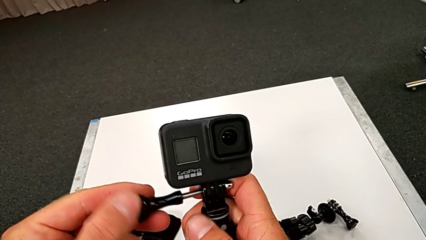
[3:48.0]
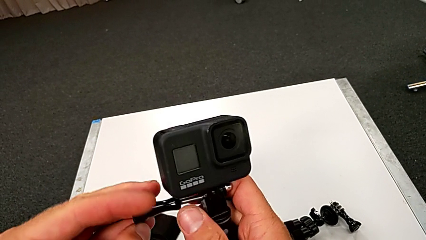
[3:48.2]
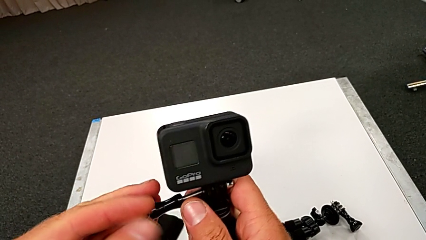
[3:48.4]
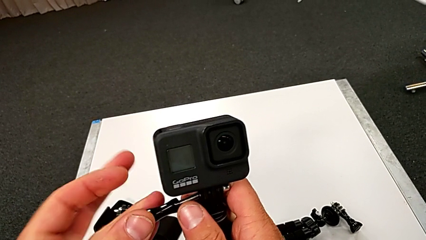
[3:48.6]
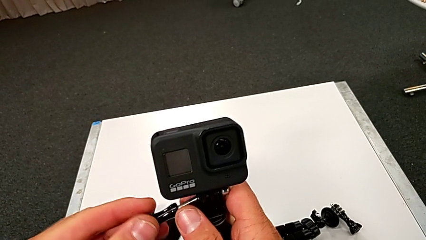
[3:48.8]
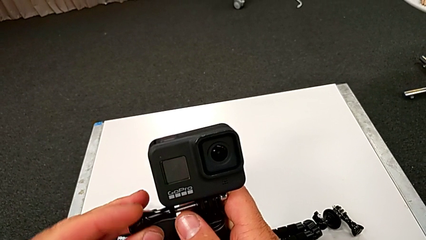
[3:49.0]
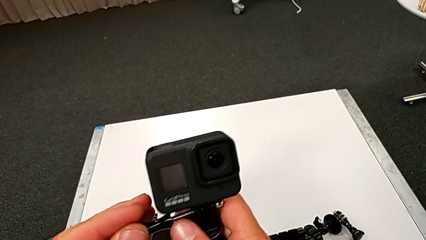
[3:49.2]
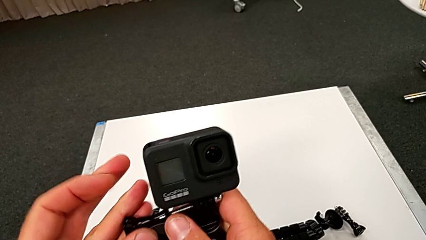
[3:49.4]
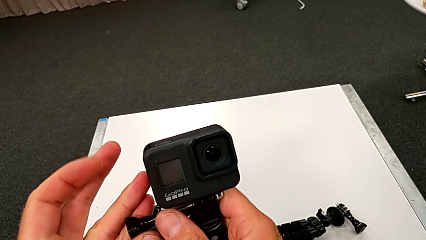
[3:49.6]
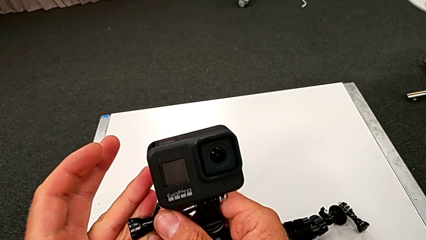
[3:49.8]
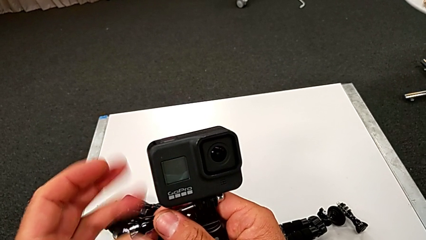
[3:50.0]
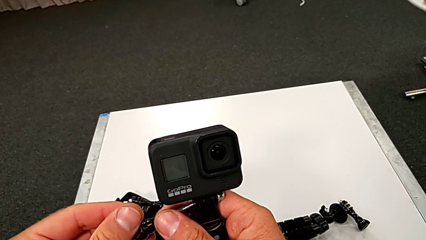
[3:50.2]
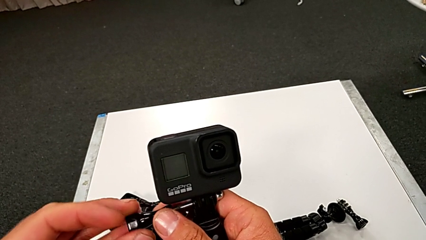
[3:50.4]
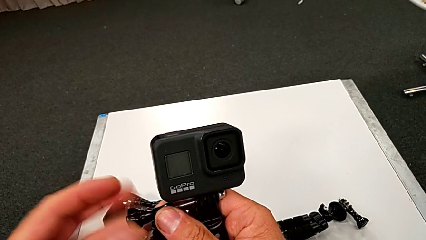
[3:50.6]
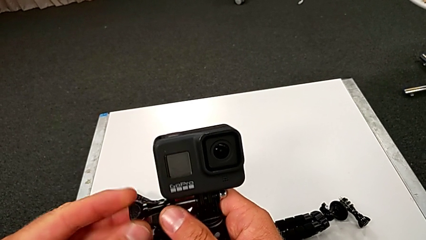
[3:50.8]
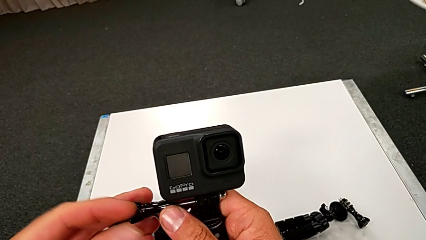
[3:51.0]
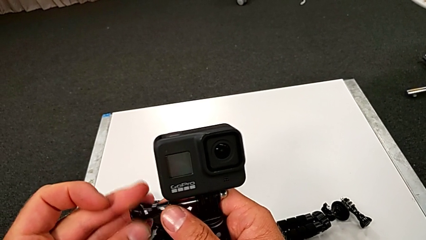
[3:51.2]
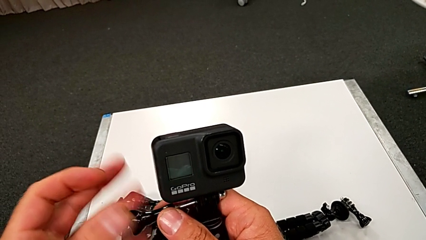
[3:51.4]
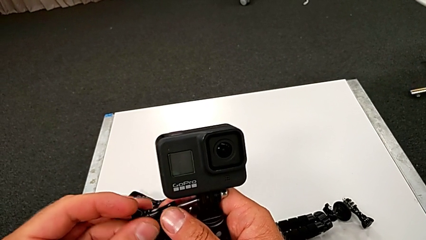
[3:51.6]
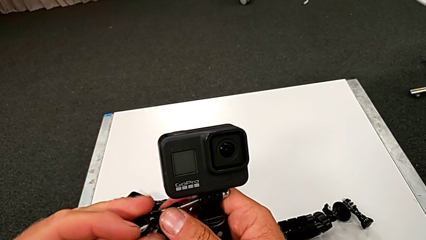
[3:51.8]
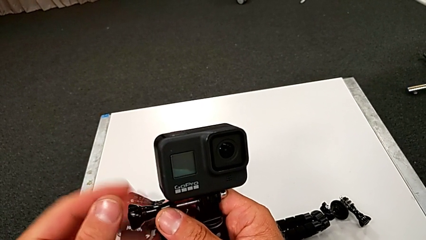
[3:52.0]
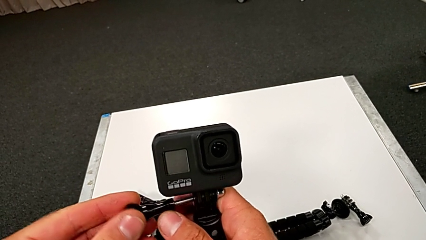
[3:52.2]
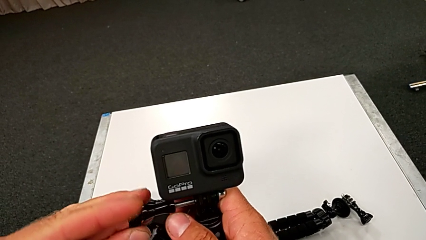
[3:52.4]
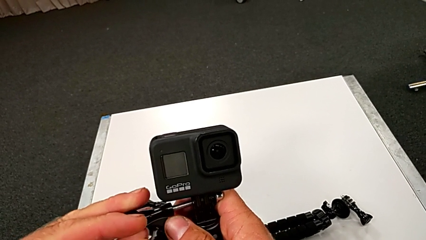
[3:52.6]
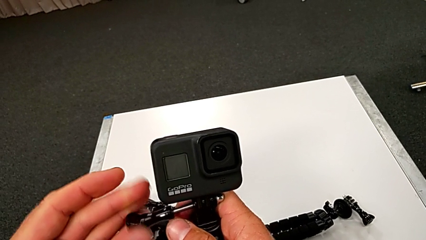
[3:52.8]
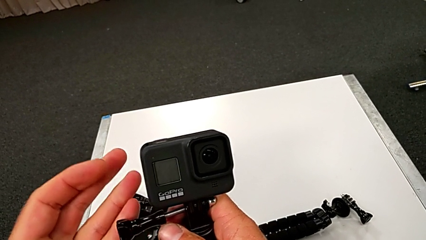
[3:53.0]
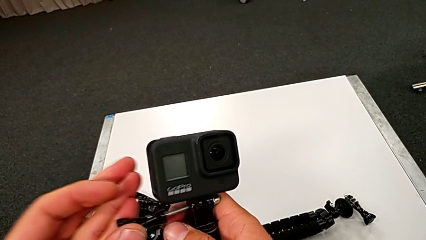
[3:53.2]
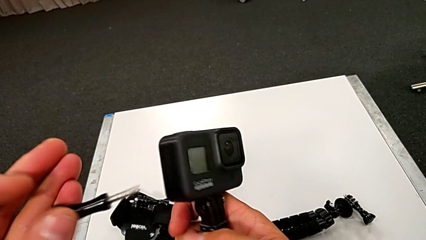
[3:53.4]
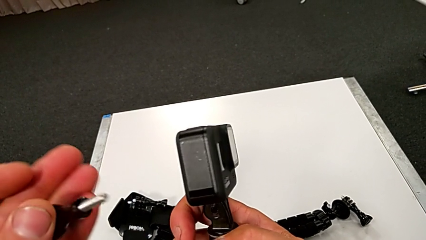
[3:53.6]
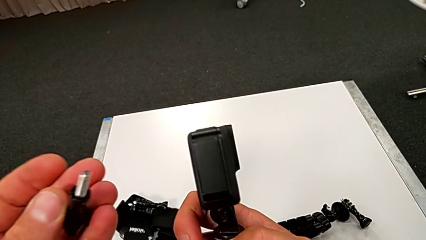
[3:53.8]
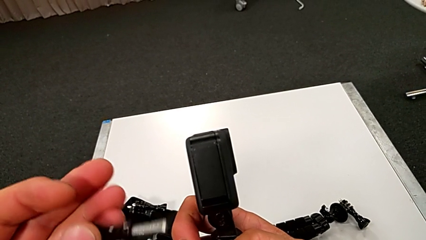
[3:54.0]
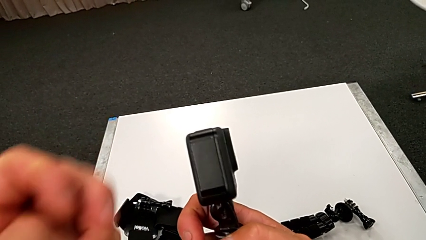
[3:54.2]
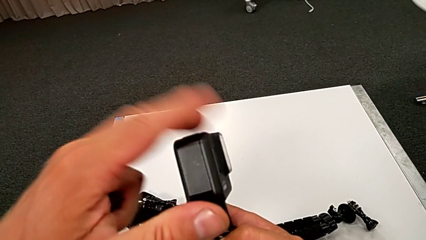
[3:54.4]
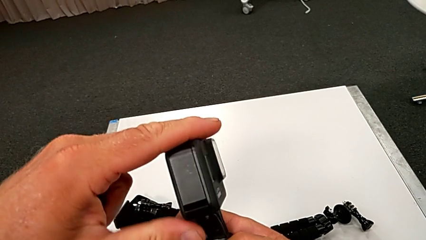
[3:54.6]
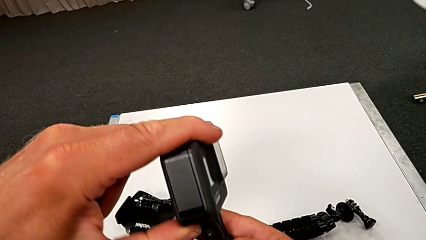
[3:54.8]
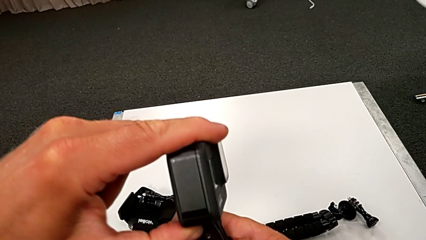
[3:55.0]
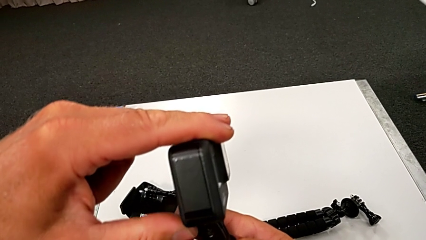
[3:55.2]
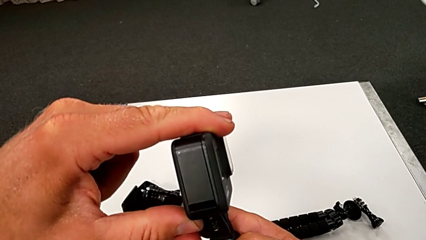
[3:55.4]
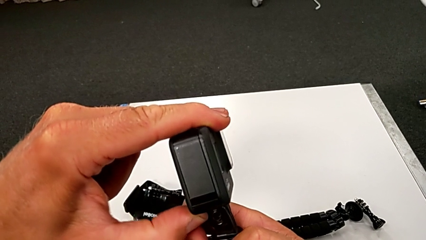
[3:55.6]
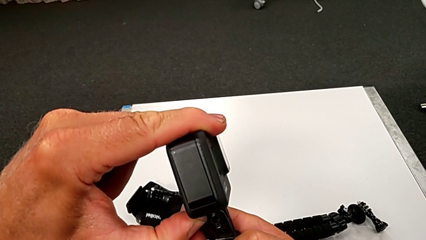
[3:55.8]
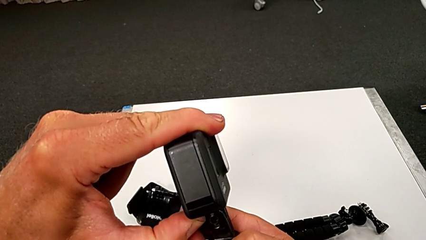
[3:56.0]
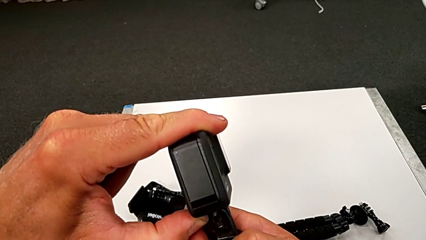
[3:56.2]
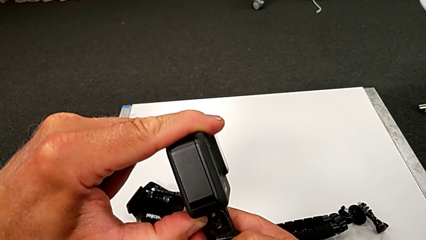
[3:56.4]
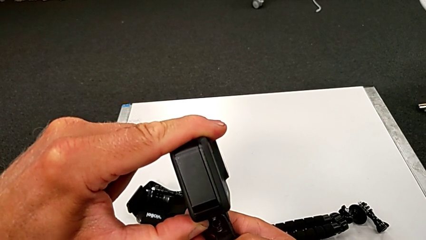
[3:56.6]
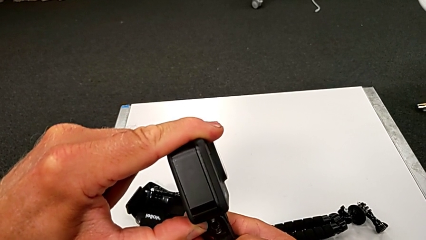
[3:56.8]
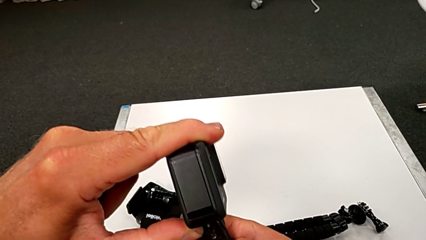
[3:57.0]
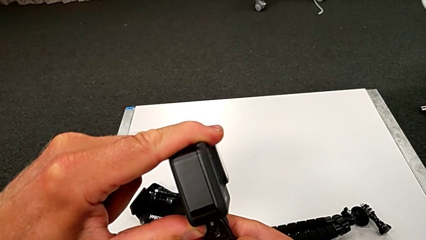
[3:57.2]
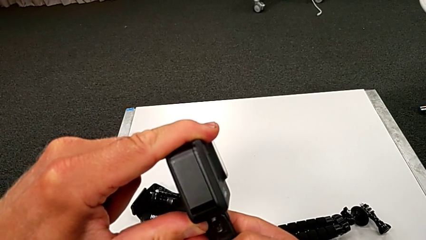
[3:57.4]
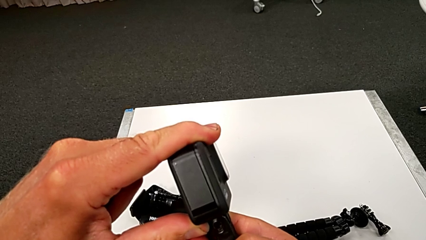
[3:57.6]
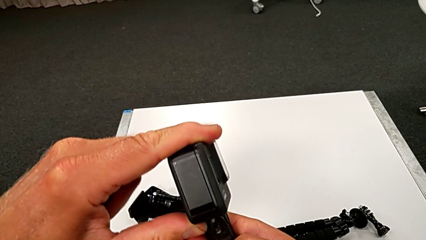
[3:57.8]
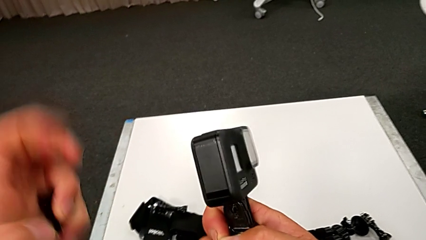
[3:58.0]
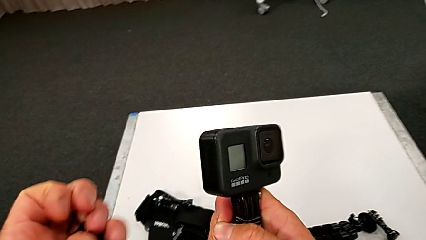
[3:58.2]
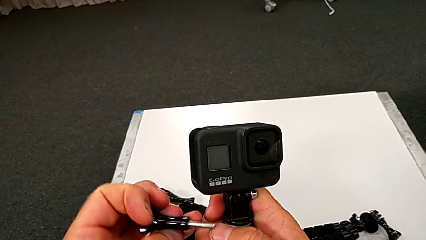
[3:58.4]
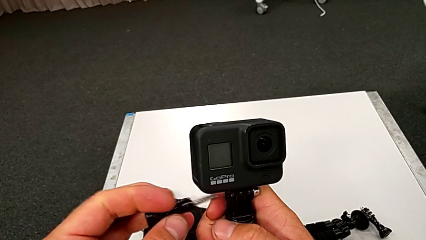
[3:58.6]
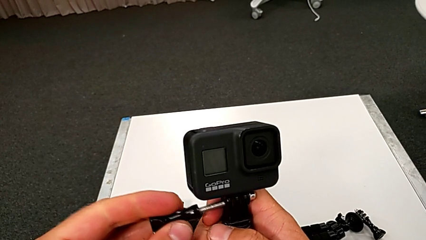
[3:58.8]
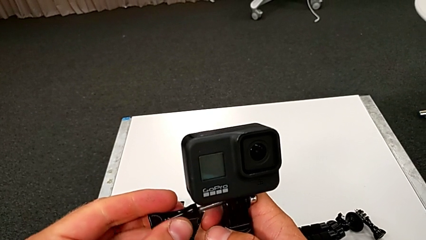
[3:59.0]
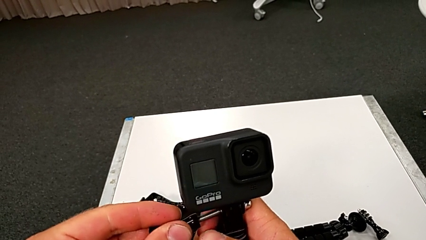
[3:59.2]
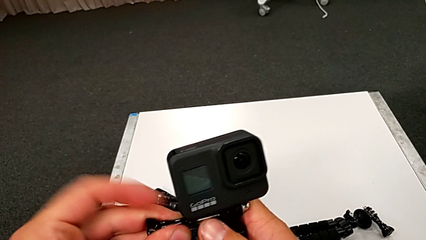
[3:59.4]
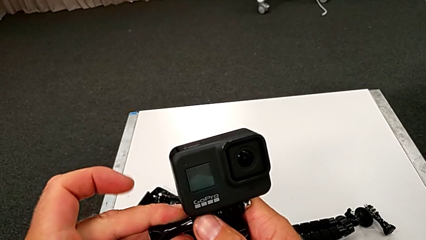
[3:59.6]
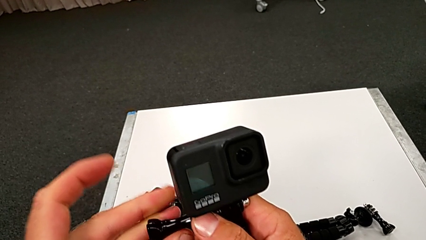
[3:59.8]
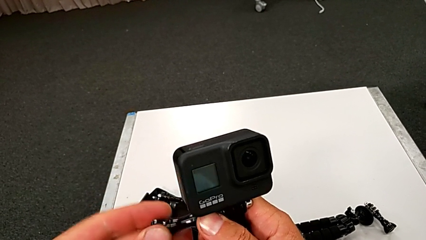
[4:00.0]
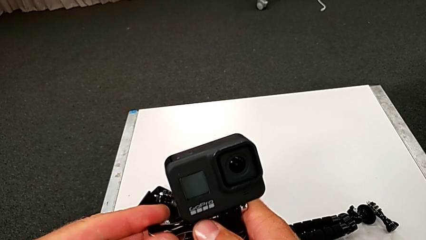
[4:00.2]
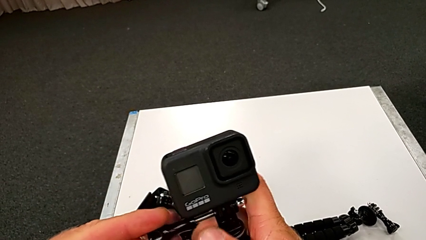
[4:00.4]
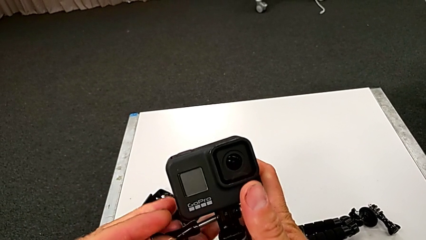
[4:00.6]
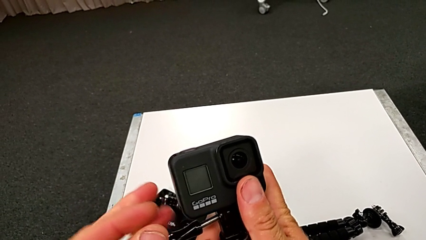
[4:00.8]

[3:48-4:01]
The camera wearer is assembling the handle to the GoPro. They rotate the screw, withdraw it, align the GoPro and align the screw.

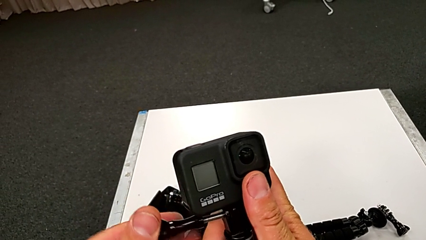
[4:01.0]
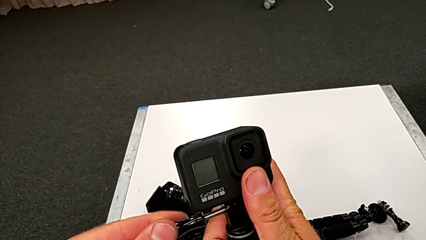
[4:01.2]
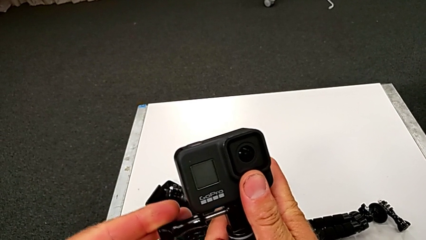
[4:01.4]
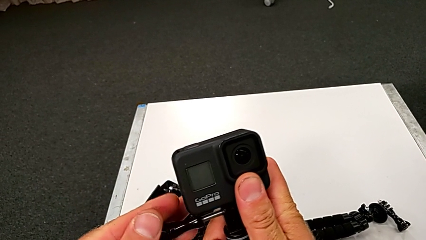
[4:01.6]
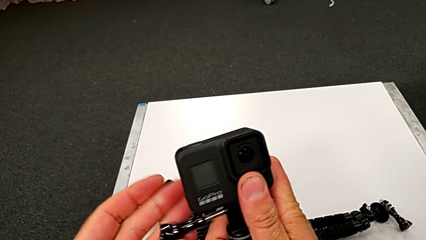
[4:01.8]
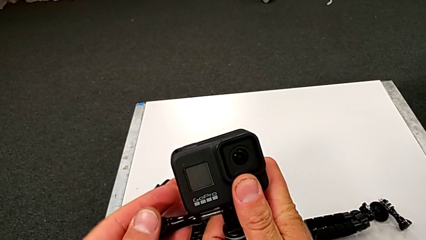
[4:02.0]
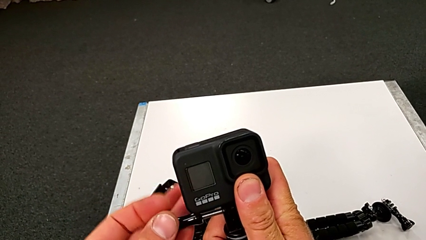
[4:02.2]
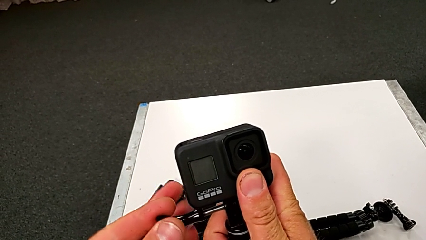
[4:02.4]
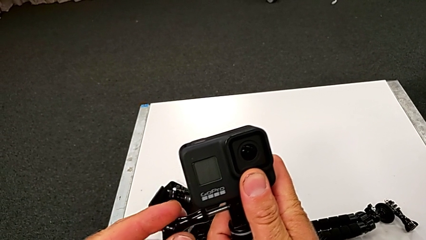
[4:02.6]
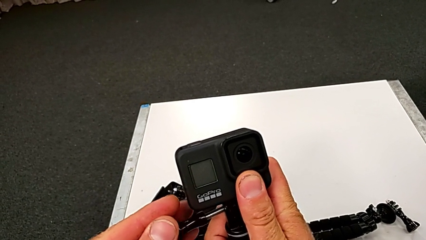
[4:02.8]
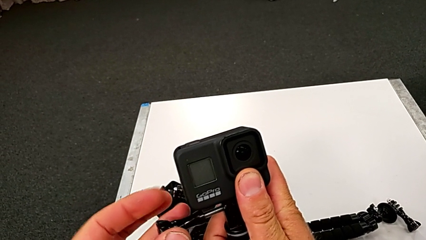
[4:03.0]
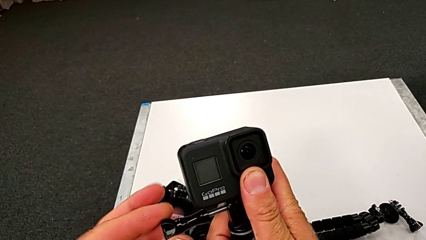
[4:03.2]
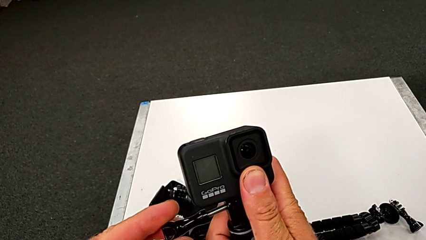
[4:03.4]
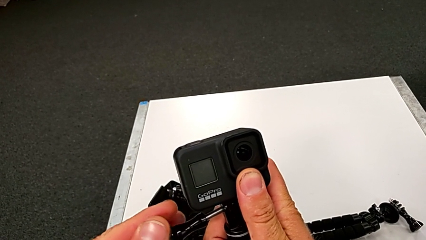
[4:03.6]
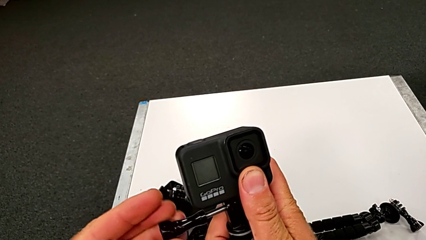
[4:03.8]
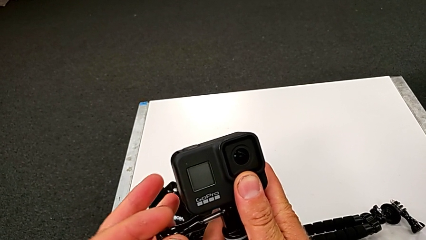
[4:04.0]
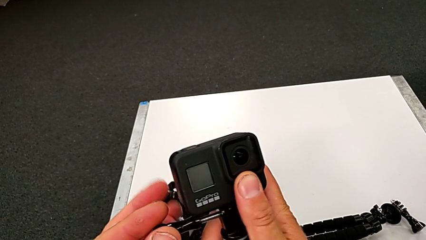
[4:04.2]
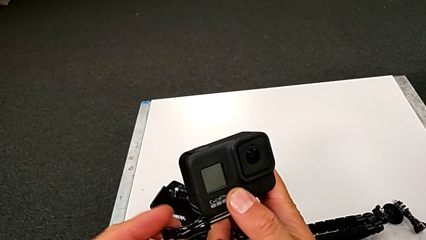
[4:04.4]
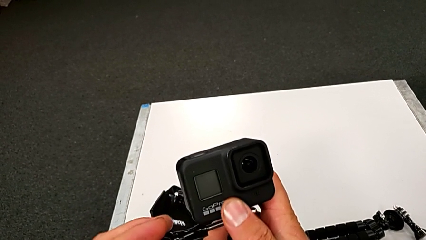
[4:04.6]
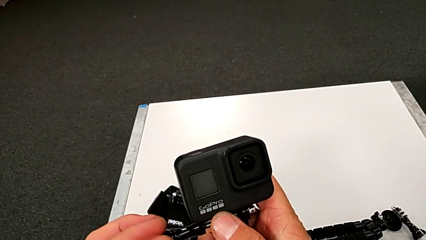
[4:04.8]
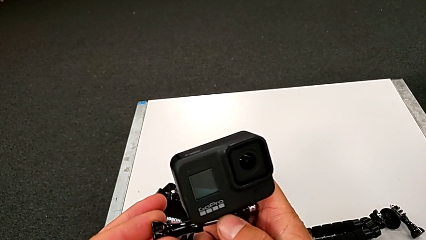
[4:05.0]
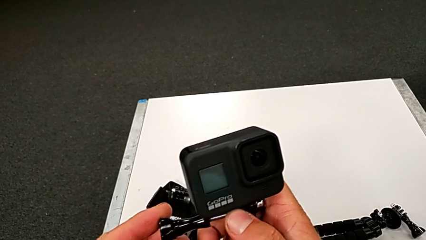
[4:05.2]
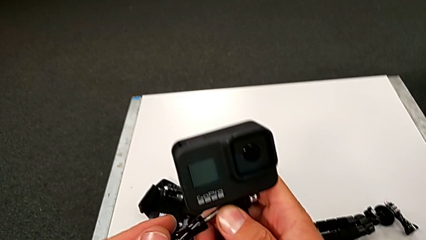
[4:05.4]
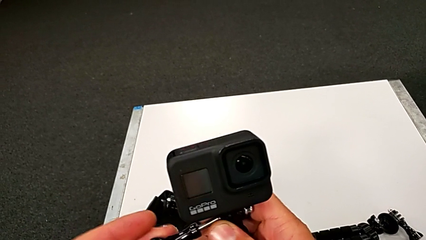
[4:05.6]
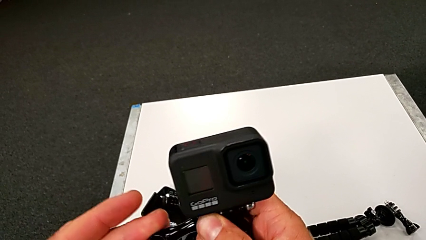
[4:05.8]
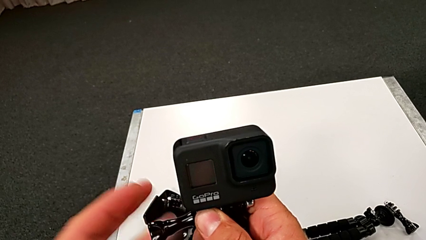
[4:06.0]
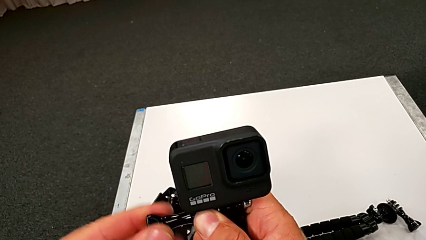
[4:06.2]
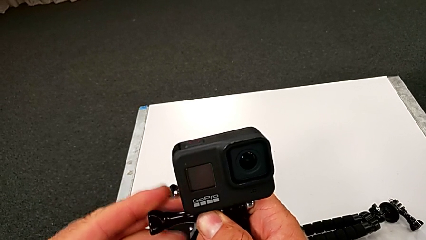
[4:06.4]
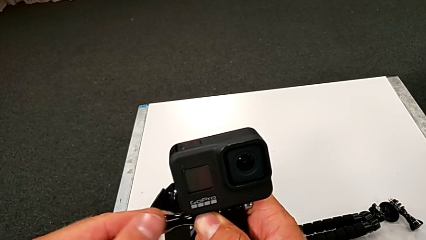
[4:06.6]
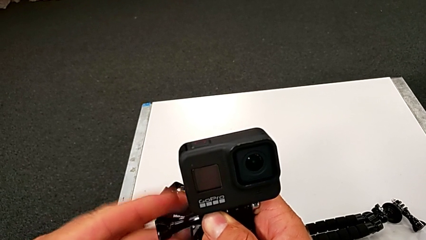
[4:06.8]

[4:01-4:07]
The camera wearer is assembling the handle to the GoPro. They begin to rotate the handheld grip.
